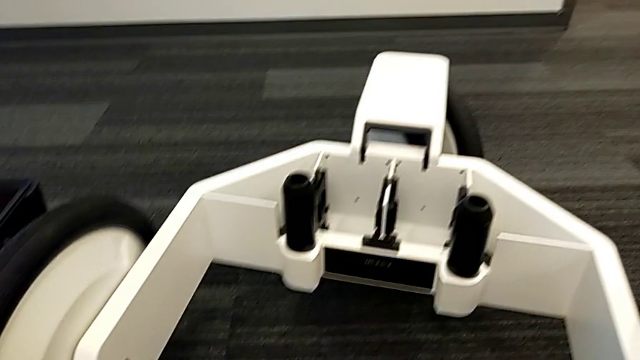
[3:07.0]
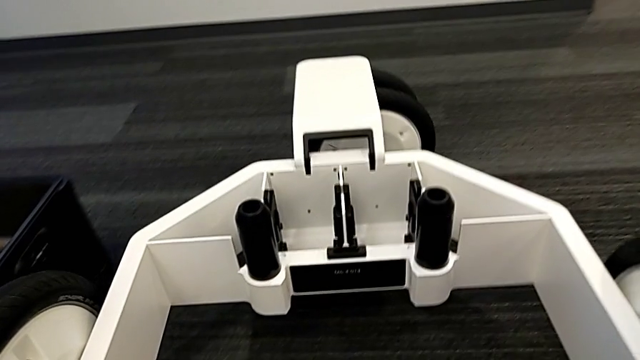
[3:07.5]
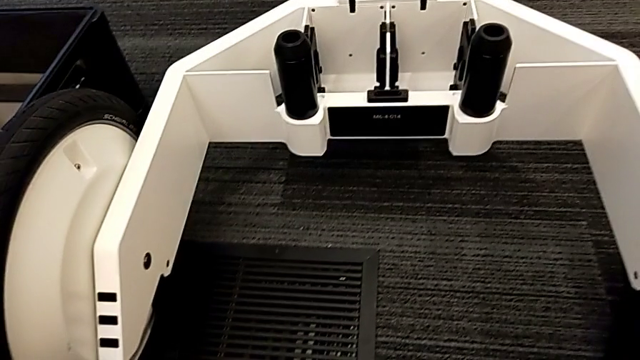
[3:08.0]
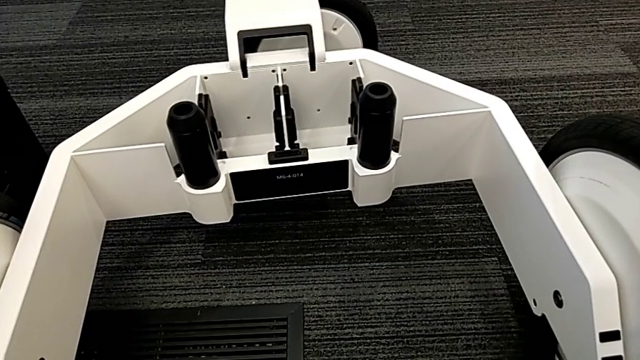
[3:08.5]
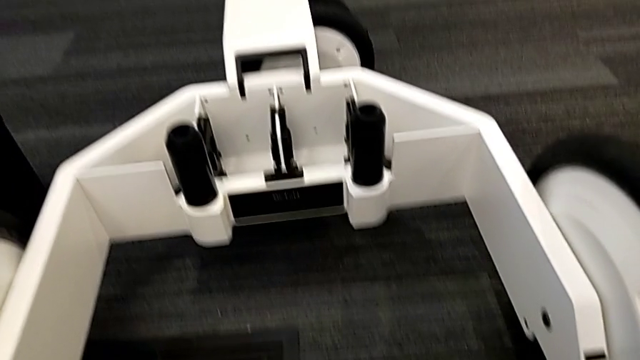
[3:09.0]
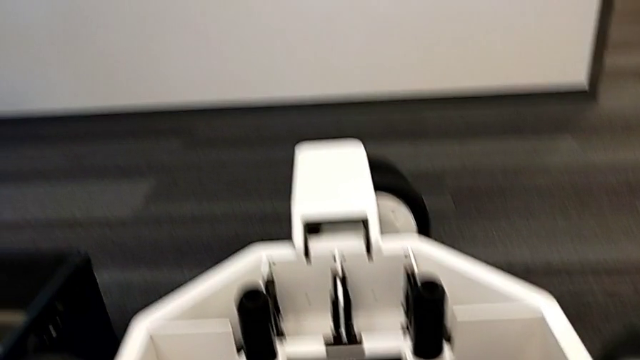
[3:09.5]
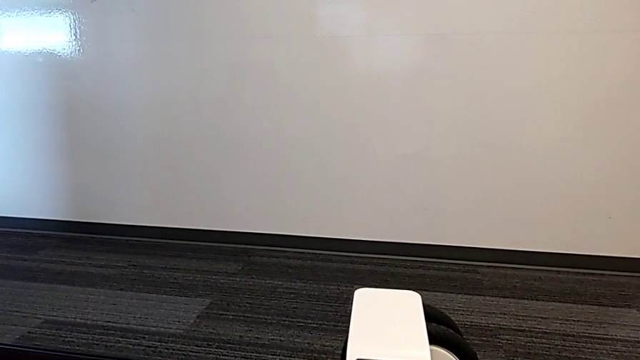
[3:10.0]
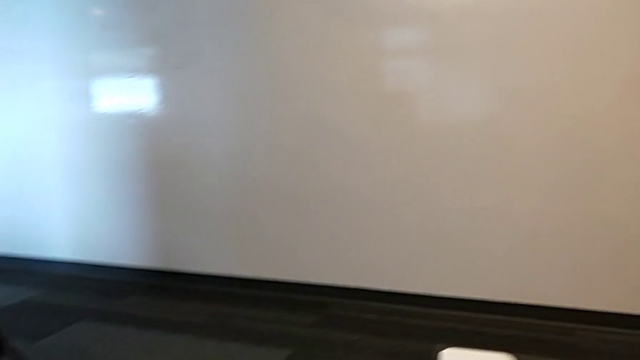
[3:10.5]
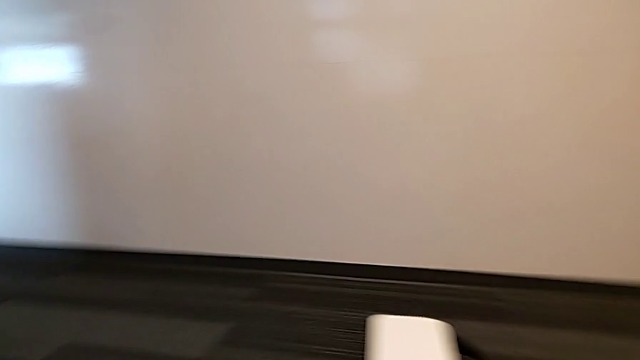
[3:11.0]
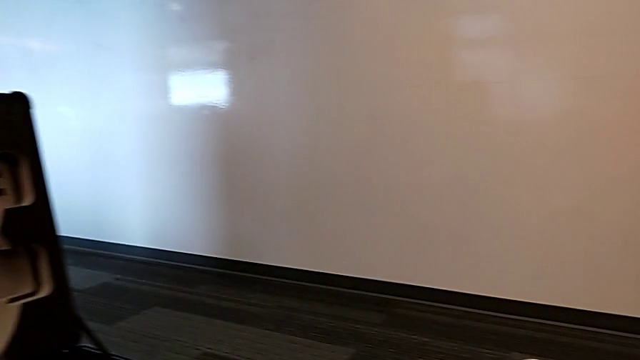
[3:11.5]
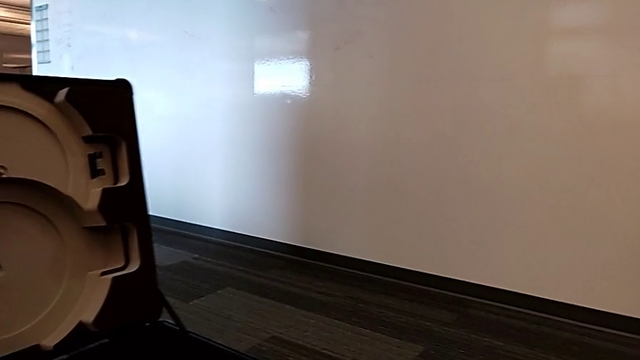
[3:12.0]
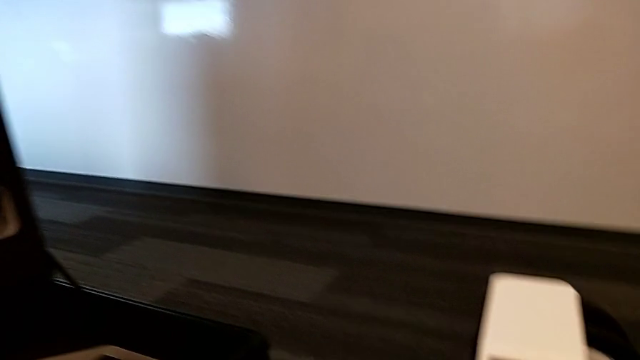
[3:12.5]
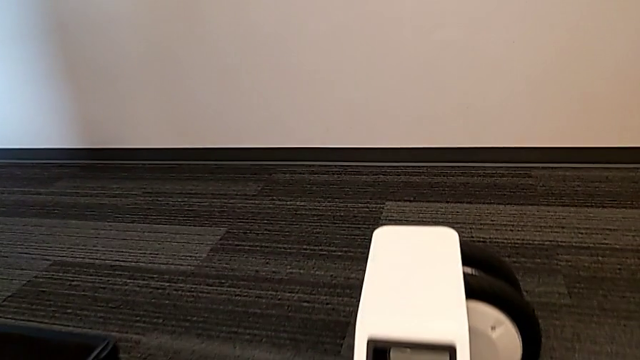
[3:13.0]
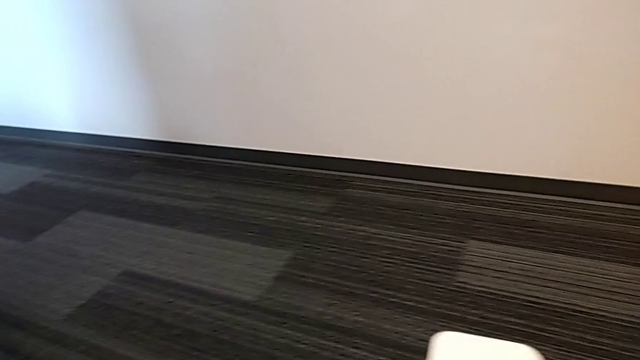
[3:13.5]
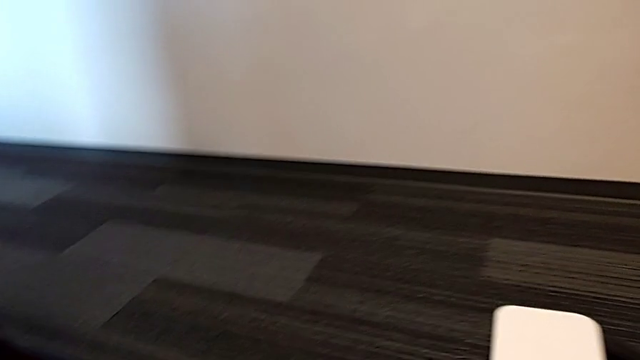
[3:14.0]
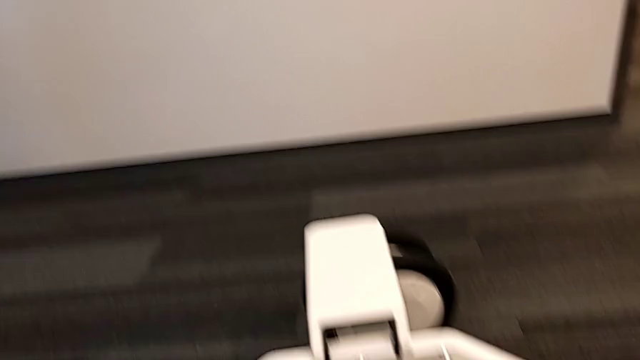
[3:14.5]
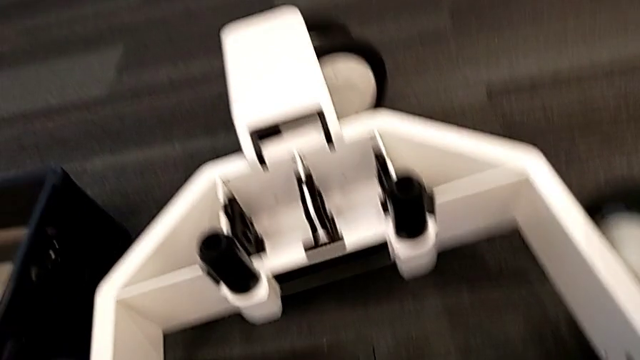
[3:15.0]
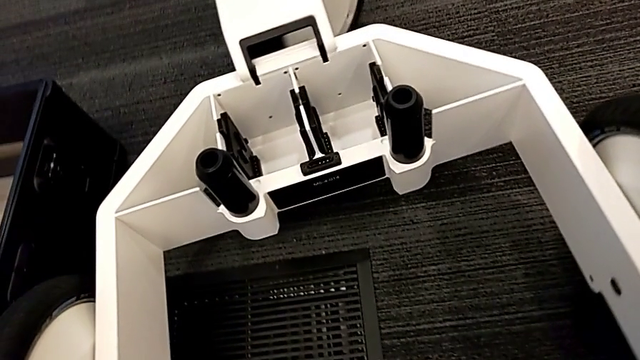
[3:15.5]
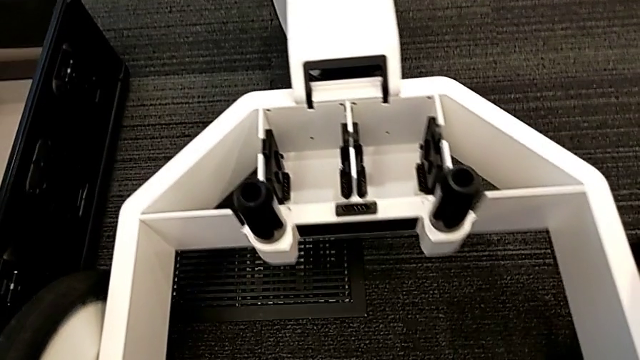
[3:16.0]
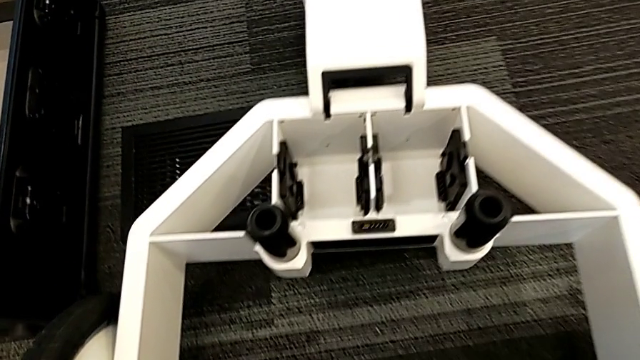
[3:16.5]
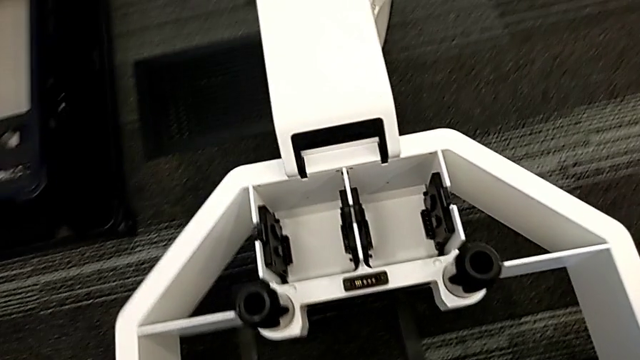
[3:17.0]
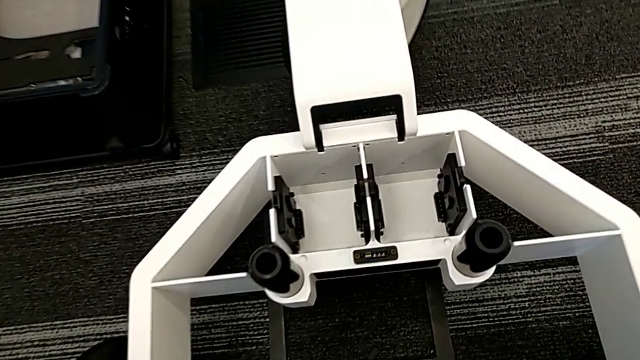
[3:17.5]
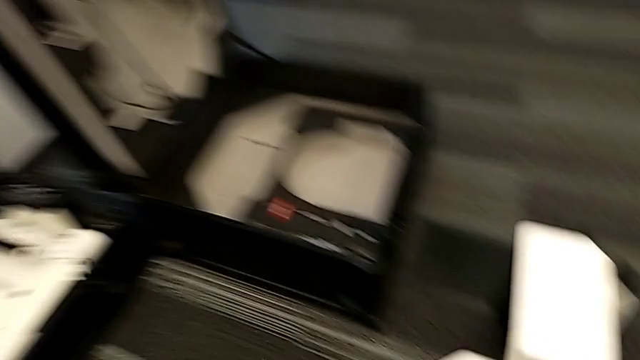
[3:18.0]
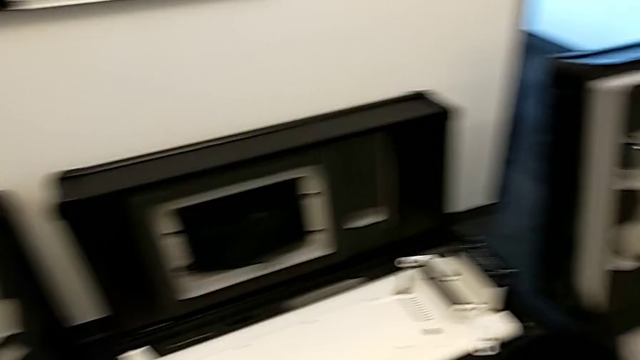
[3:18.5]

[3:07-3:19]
The camera wearer is attaching the body to the base.

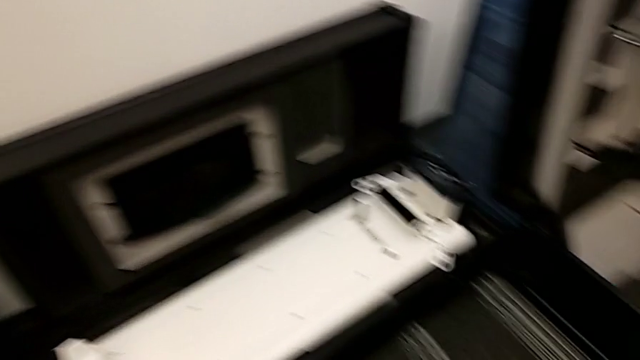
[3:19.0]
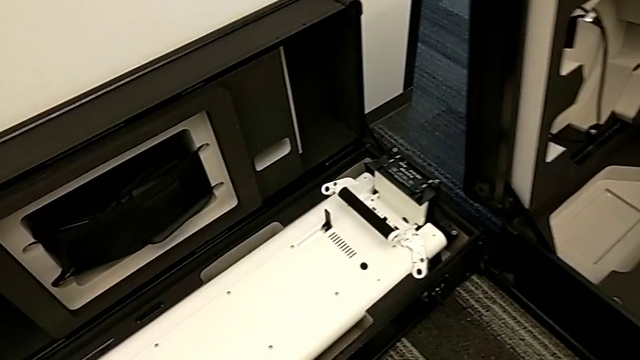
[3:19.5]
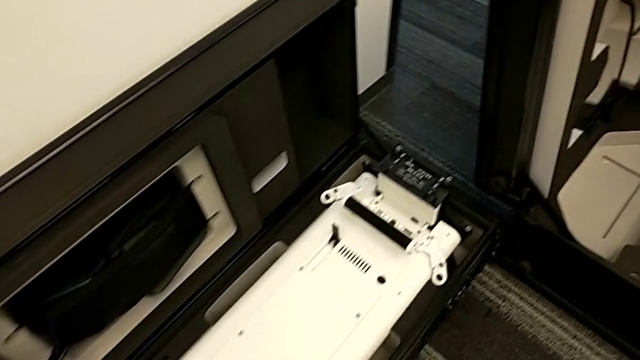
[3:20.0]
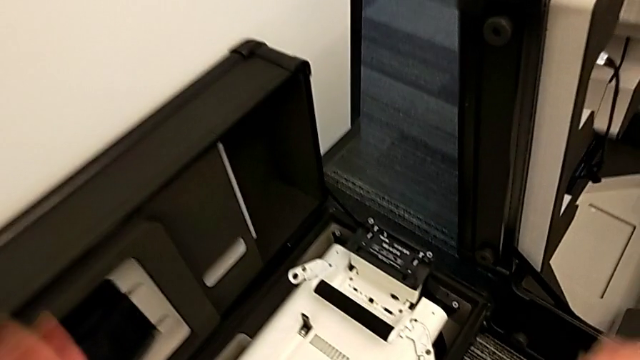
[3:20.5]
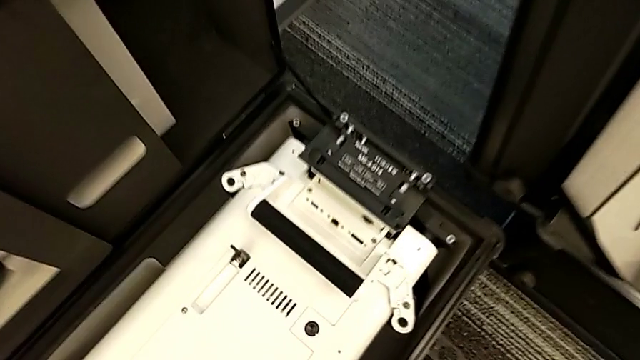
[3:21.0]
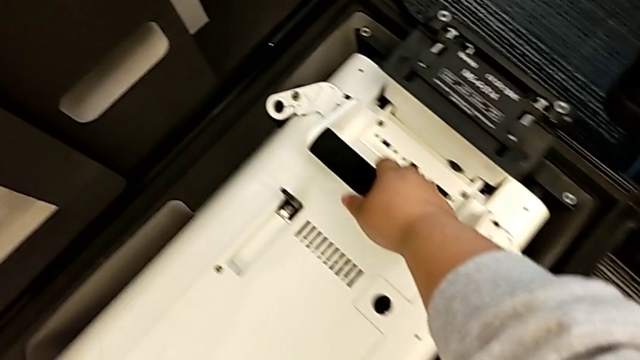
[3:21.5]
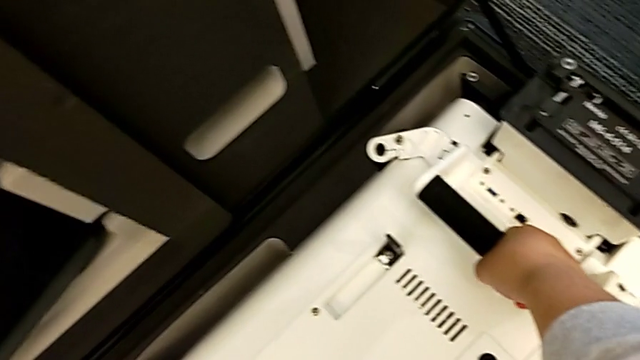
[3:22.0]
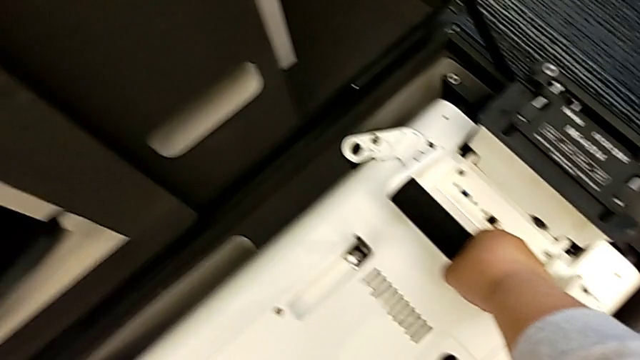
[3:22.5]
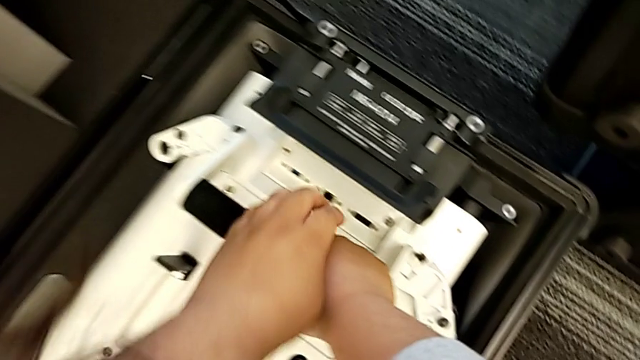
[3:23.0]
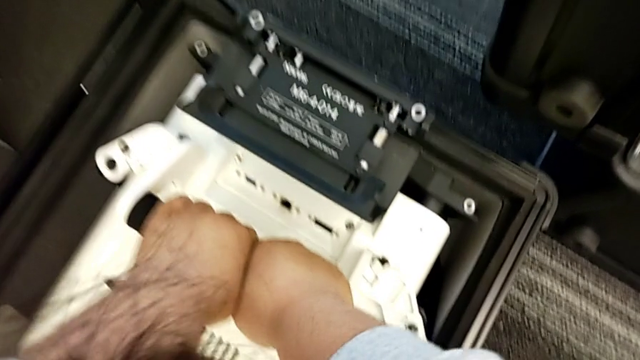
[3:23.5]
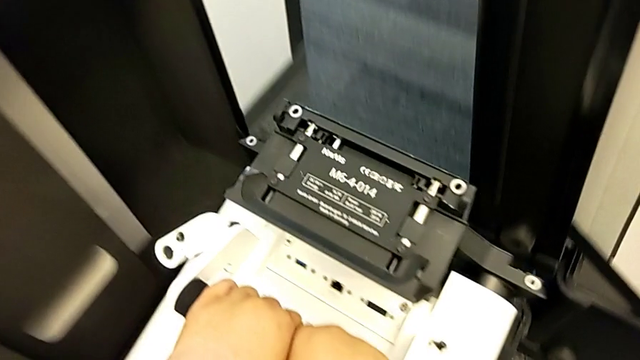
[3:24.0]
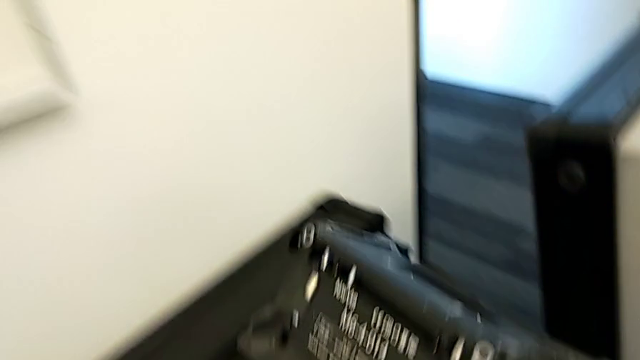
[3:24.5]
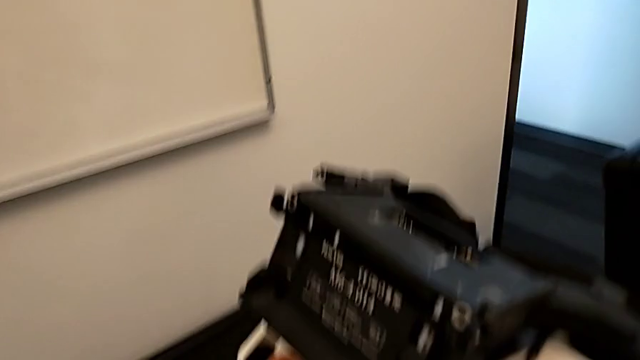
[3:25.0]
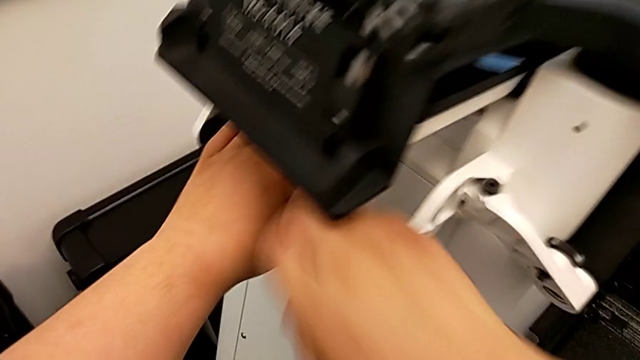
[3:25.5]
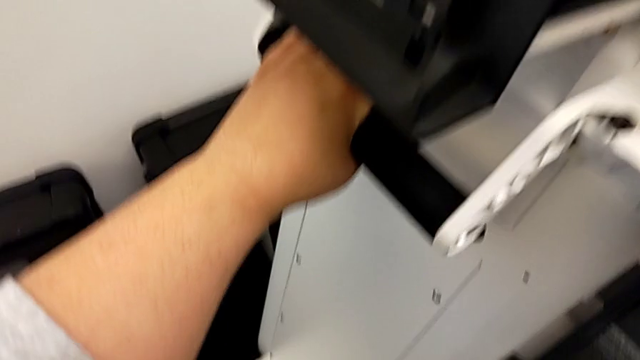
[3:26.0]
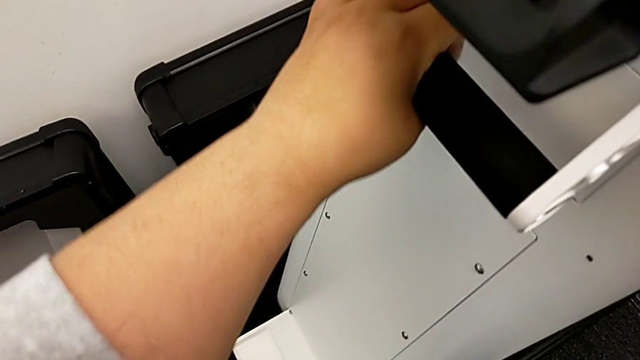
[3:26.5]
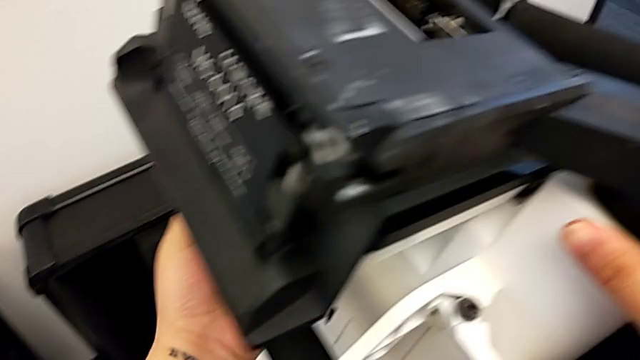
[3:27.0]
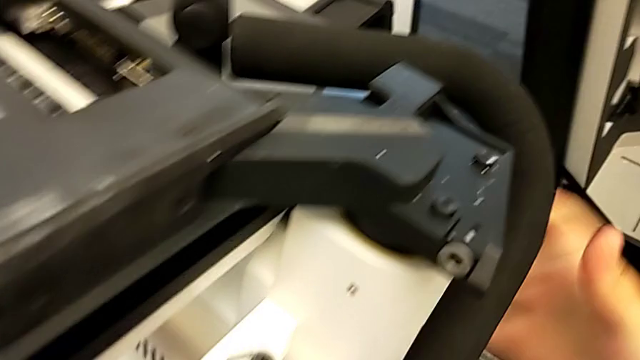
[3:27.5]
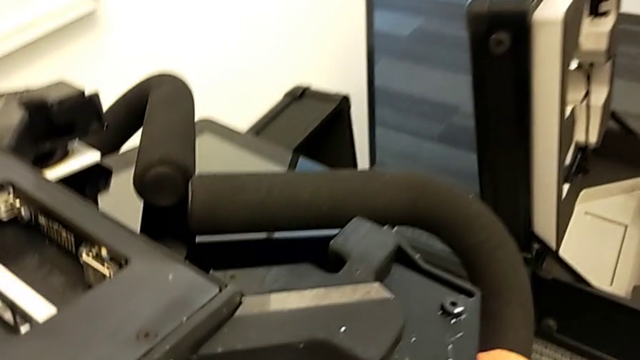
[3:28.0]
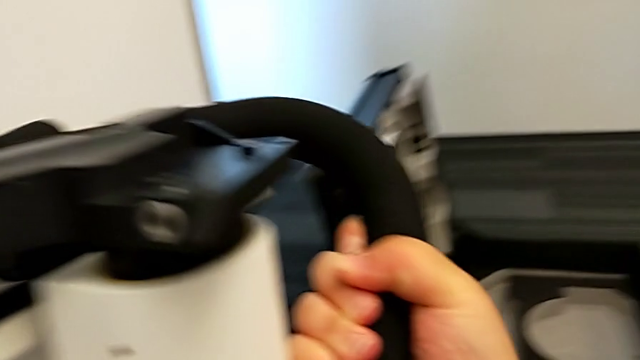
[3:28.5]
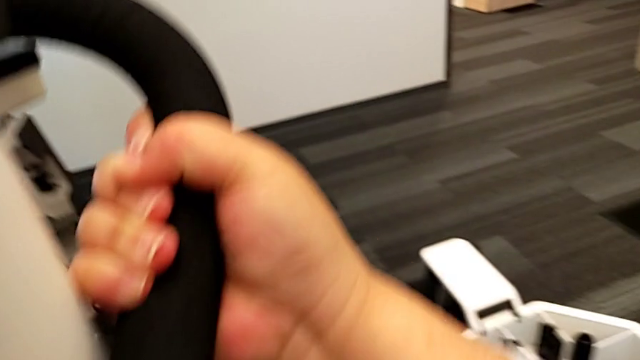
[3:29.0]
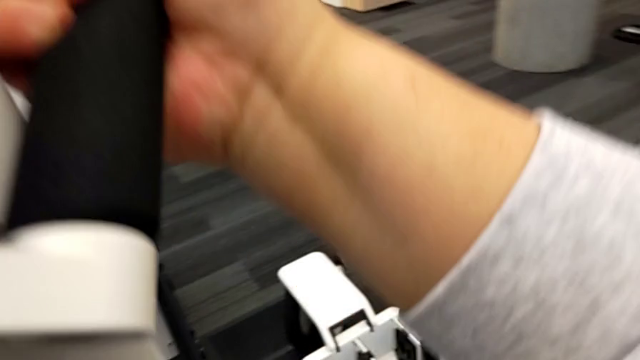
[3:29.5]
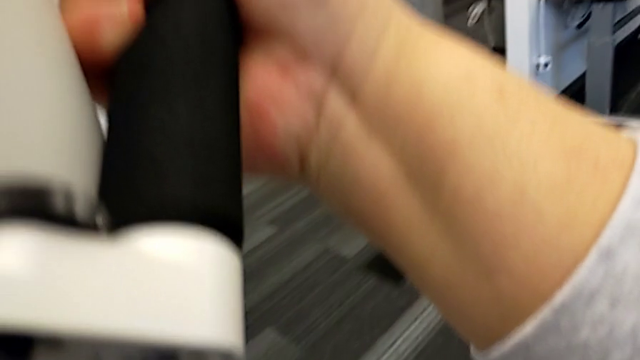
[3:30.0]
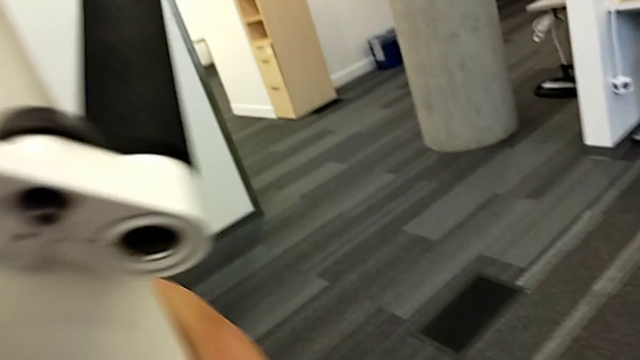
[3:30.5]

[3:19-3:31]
The camera wearer is attaching the body to the base. They grab the base and lift it.
